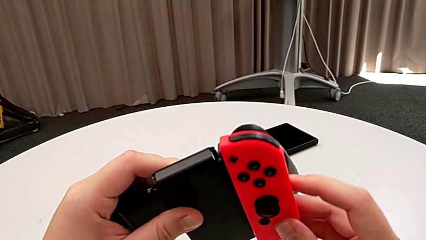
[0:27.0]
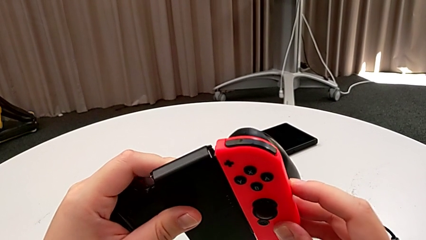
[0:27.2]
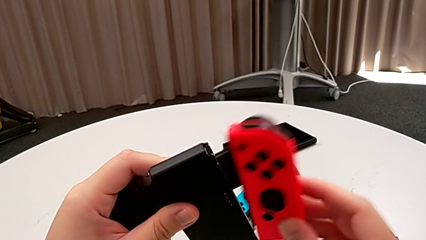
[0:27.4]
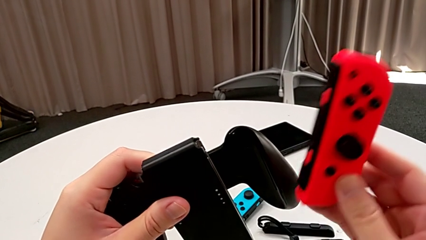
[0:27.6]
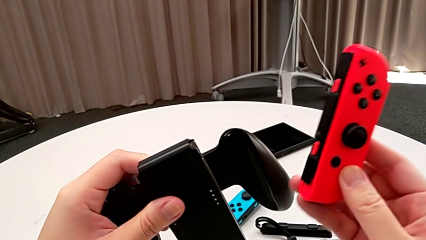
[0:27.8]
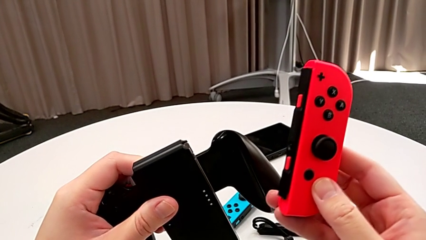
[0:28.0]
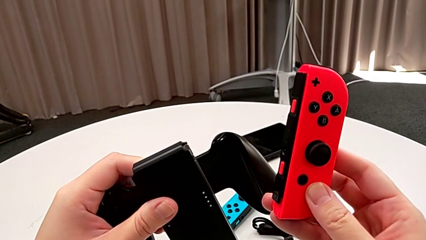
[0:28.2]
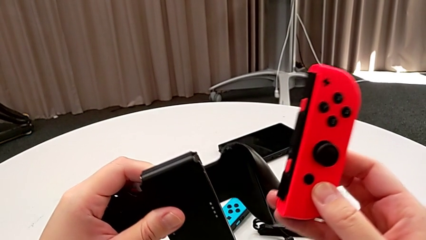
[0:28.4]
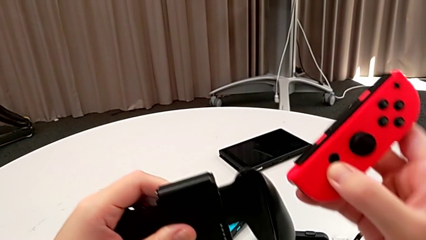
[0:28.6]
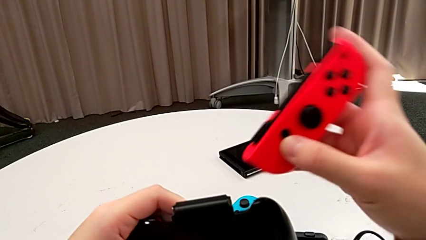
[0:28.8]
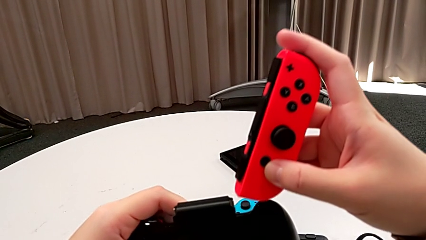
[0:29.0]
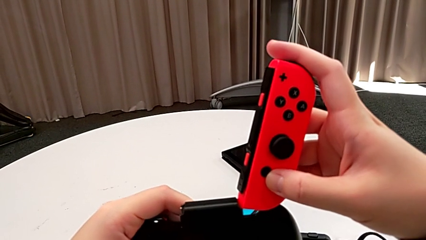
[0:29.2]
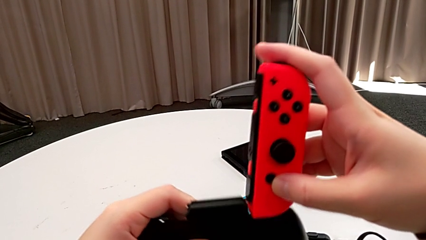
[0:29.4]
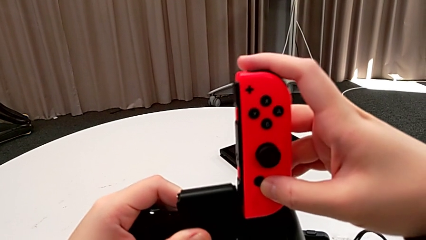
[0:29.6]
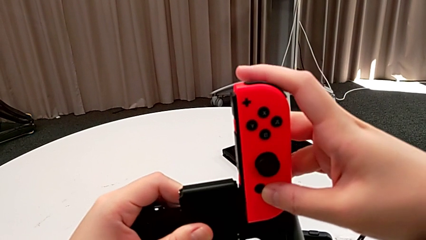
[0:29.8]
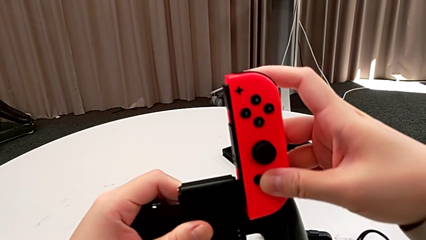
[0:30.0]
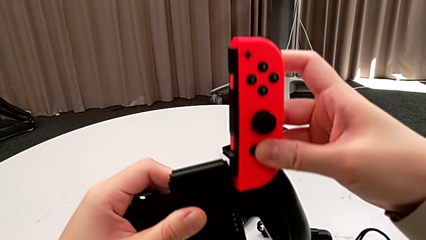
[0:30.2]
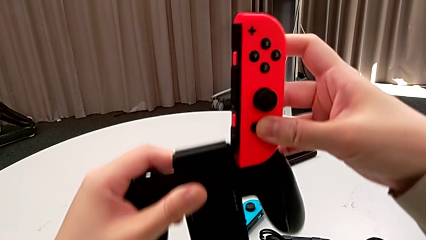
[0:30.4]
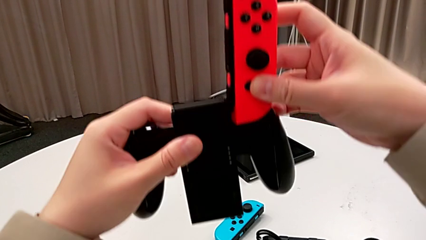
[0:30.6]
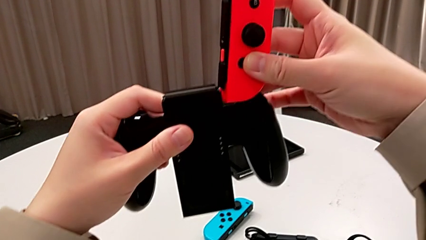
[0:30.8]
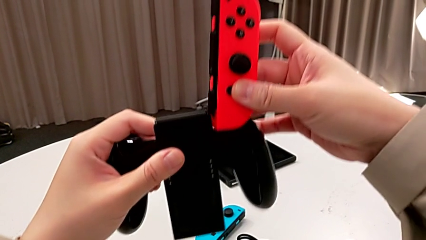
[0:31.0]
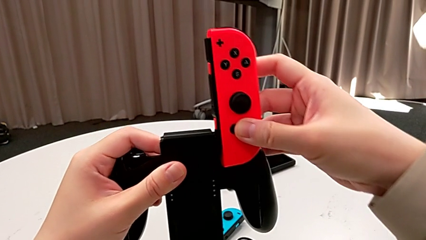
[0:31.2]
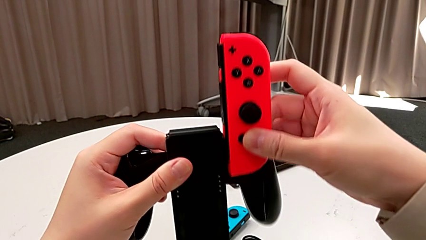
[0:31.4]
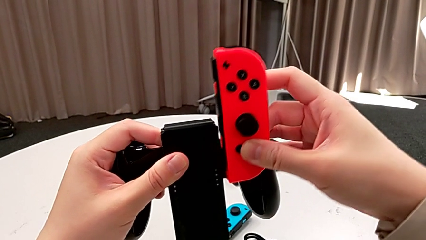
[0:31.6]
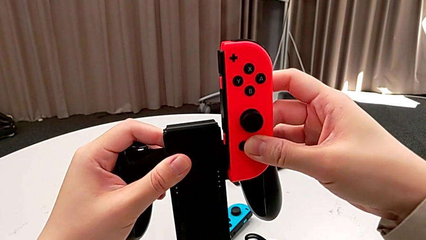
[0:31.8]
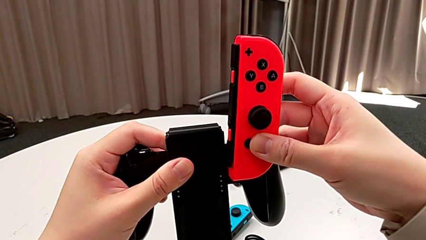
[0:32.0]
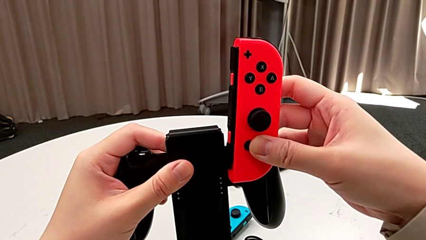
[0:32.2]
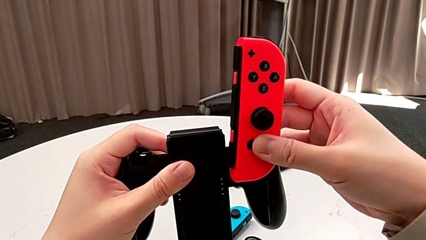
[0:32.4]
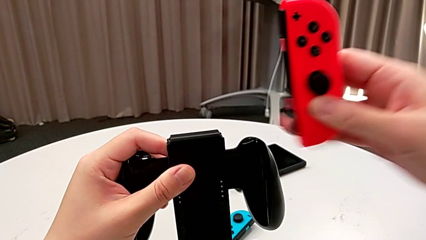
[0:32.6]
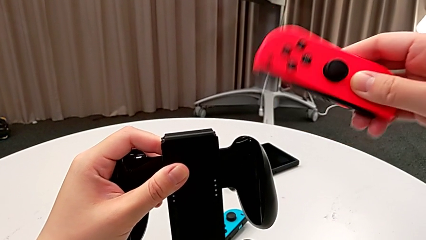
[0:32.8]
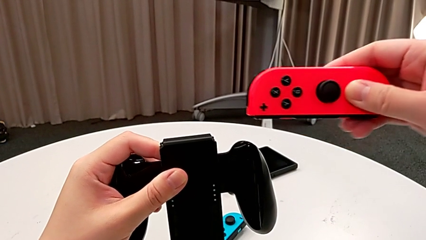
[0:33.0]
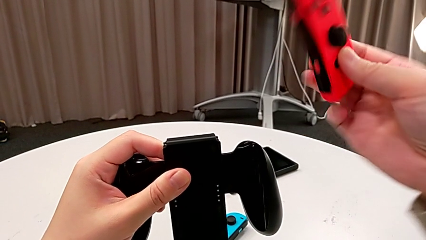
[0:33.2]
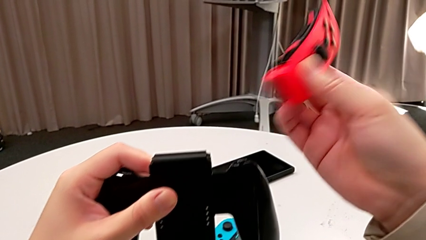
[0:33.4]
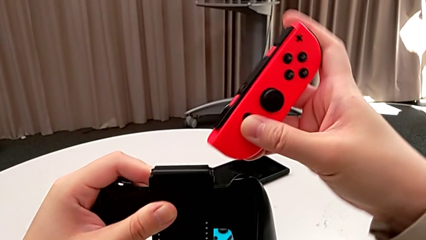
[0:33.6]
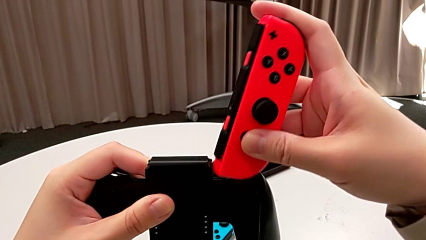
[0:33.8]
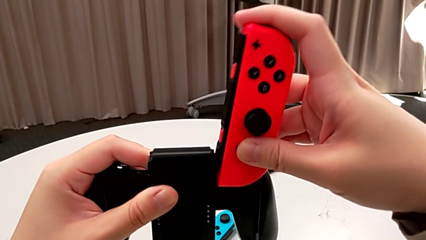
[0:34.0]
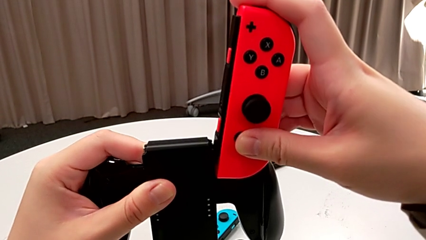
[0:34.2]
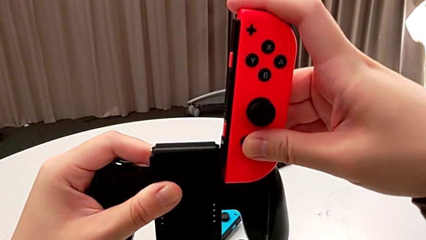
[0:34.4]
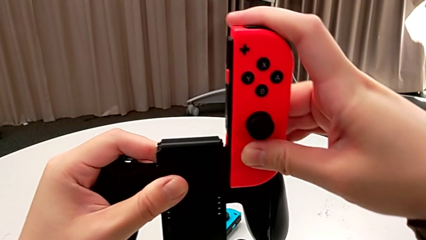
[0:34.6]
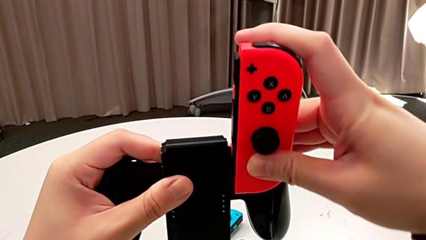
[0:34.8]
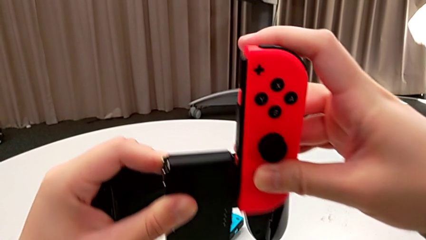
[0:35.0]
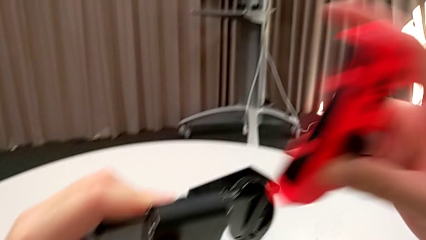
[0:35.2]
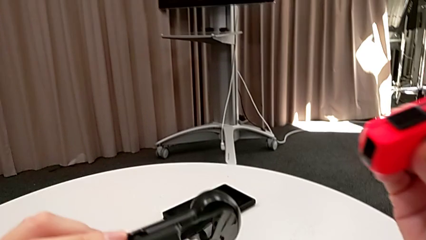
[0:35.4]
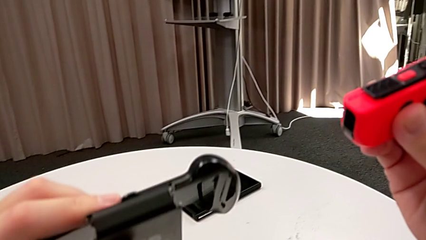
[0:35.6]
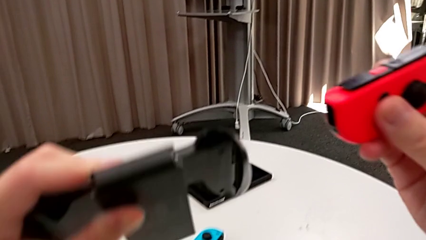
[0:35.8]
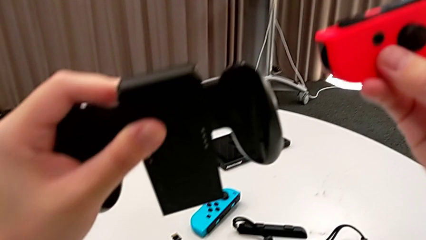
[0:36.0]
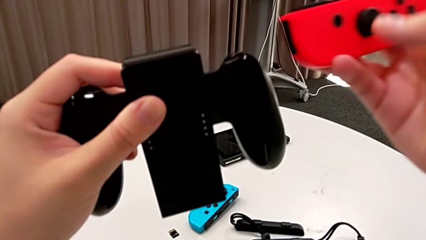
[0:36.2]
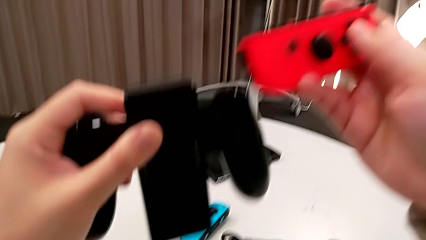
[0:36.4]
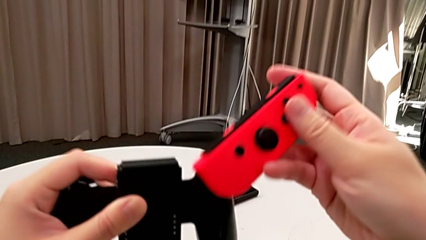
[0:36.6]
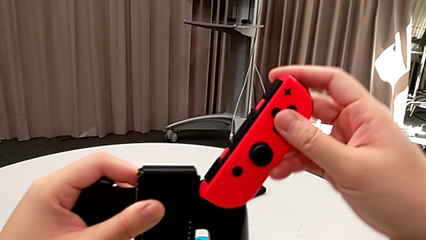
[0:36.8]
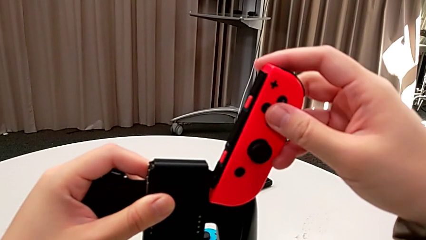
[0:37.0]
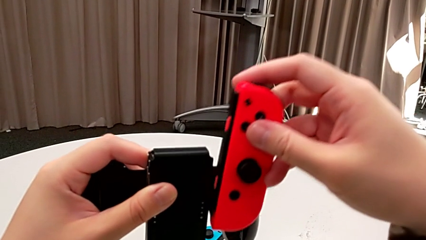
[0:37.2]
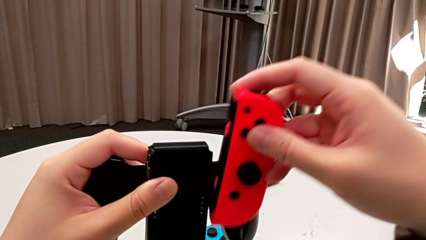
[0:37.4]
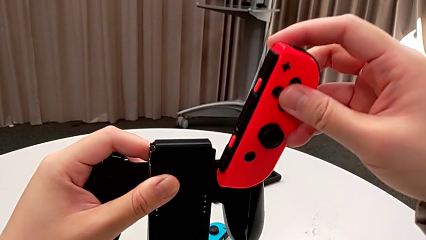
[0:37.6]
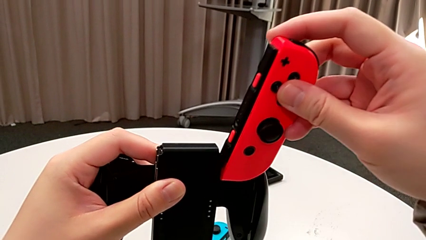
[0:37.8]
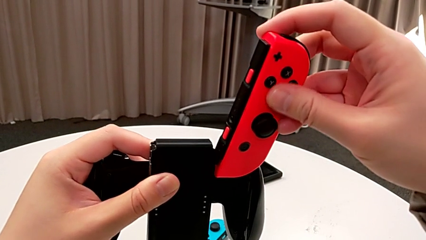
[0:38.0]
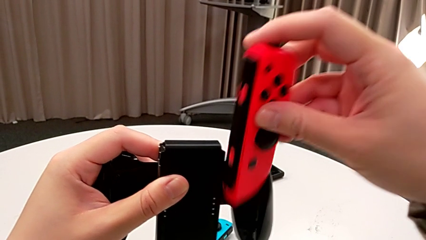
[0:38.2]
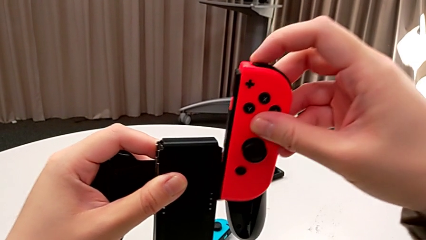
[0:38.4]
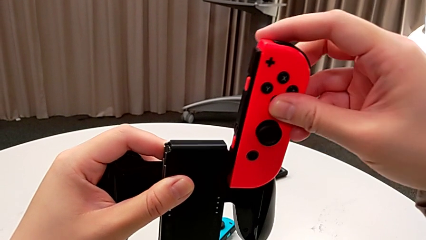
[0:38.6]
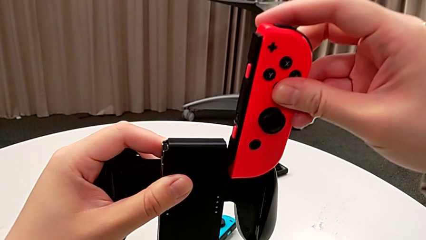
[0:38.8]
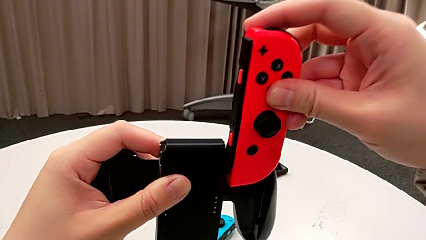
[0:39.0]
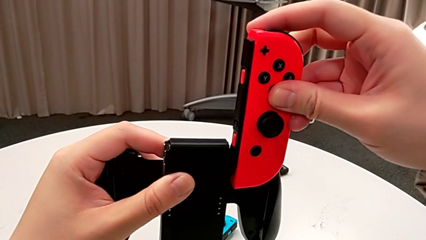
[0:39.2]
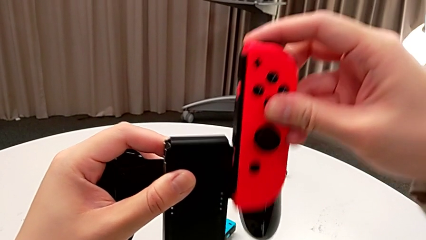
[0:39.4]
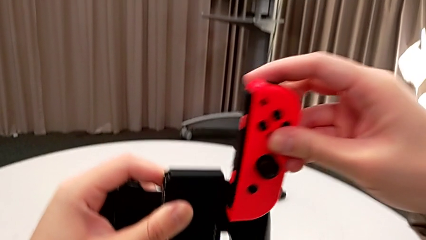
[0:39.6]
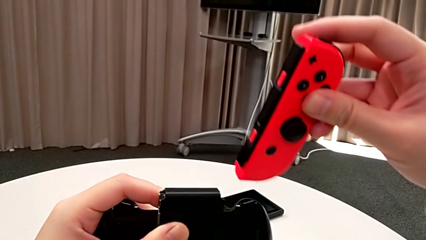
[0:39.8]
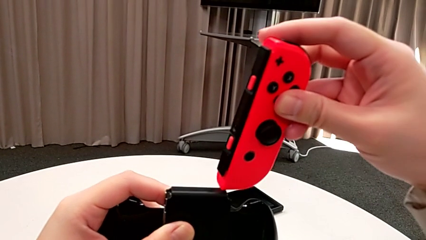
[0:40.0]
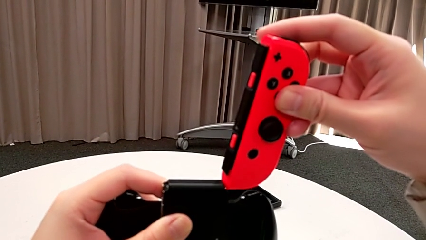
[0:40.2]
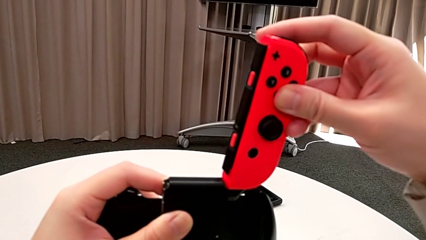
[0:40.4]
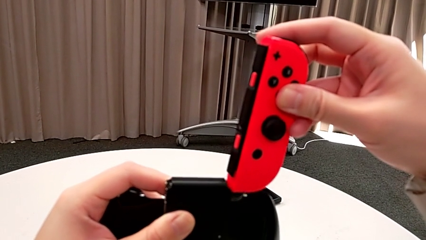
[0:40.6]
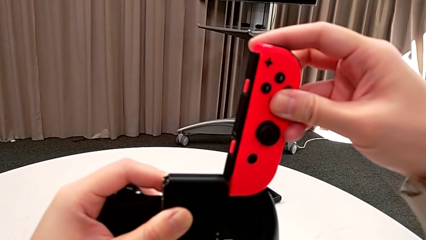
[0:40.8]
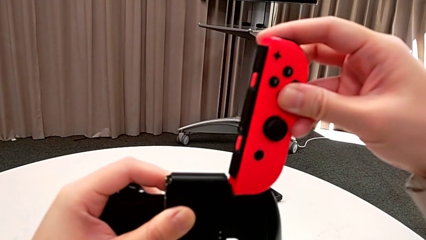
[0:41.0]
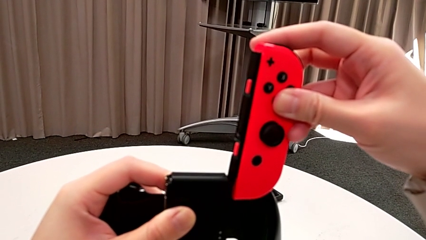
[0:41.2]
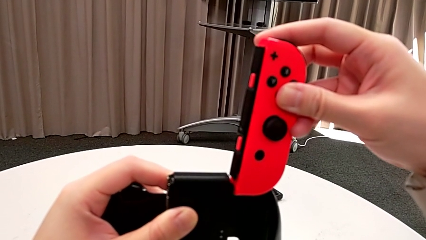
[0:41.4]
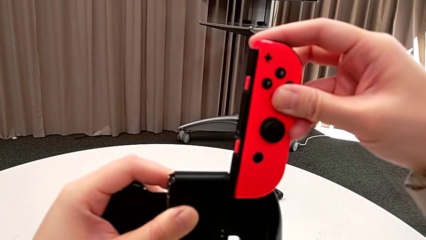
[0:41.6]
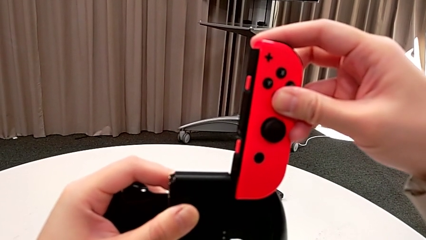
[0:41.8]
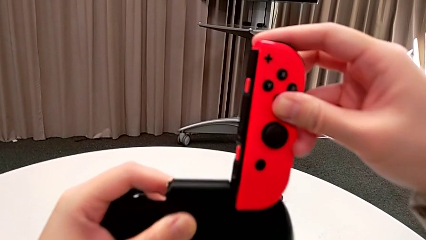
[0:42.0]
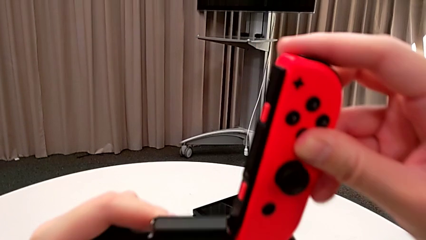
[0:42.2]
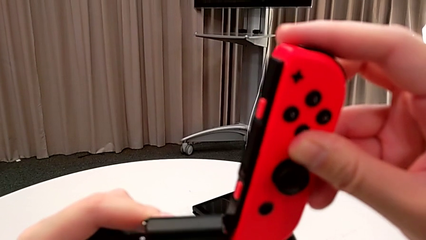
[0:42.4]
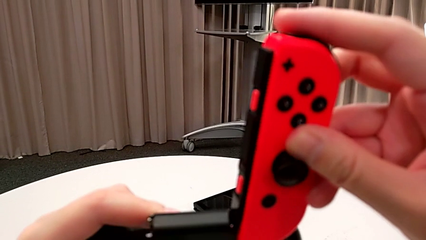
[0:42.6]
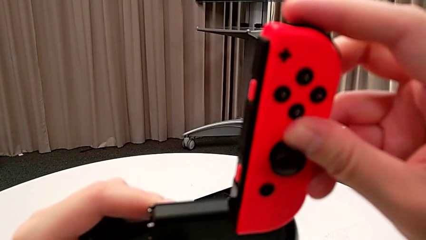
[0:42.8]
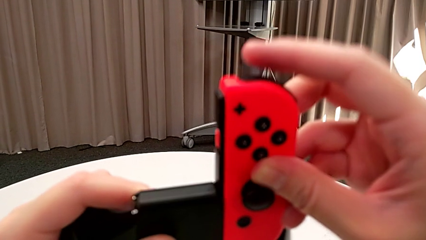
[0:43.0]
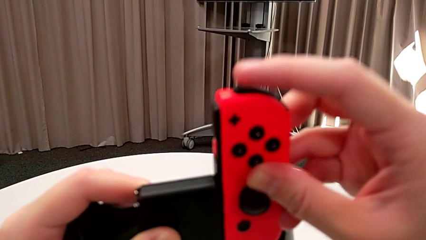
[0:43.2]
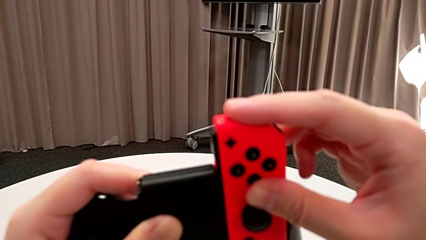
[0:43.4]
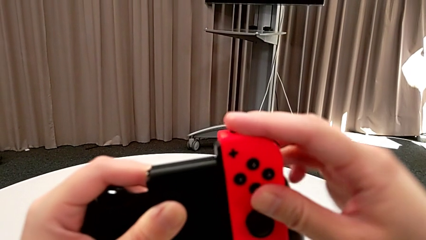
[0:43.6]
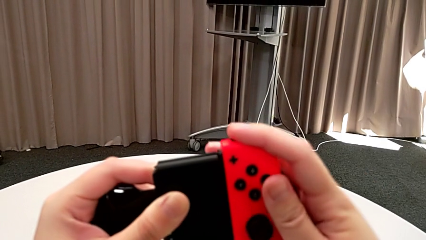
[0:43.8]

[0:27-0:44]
The camera wearer is inserting the red Joy-Con controller into the handheld grip. They wrongly place the red Joy-Con controller, flip it and place it twice, and assemble it.
